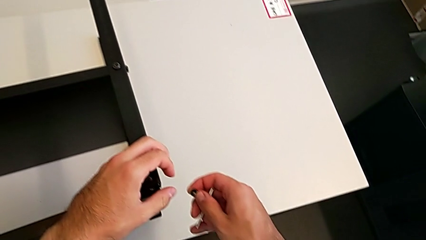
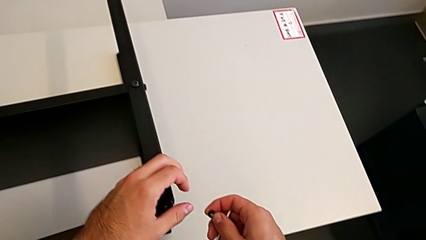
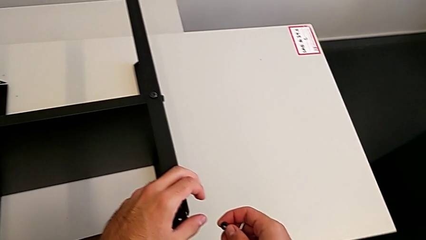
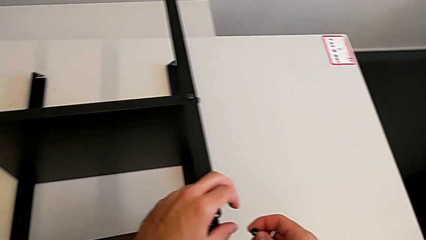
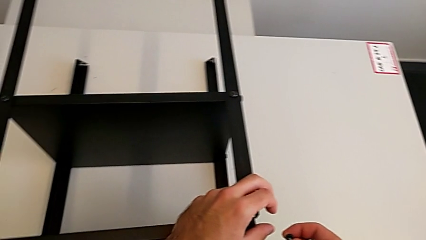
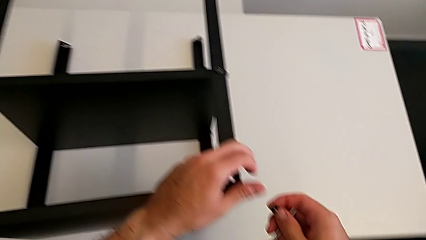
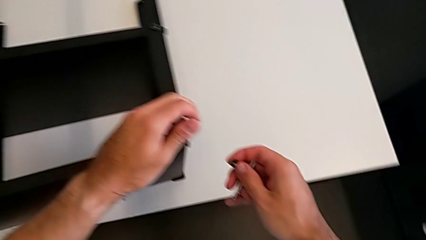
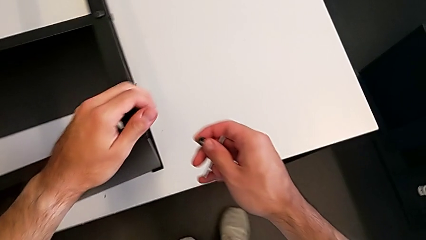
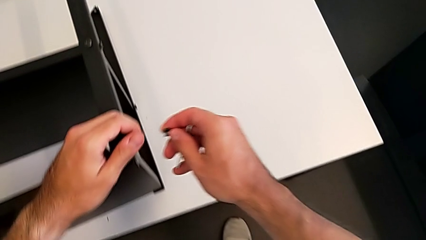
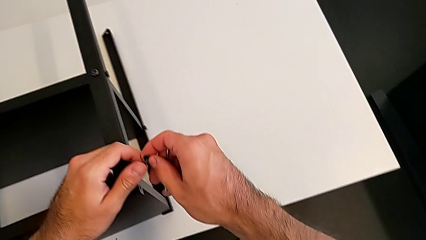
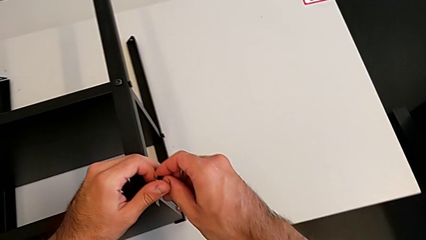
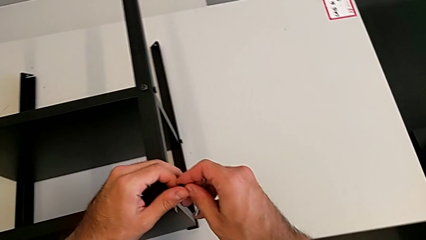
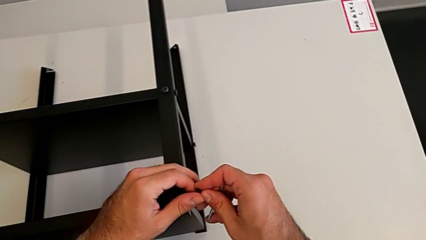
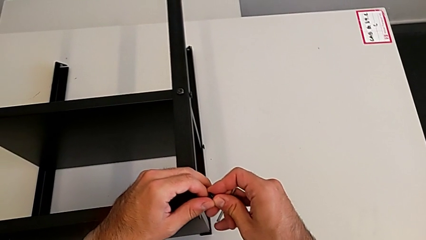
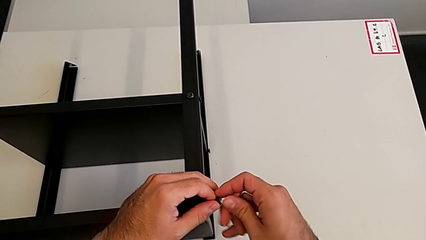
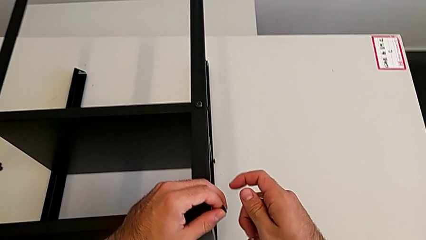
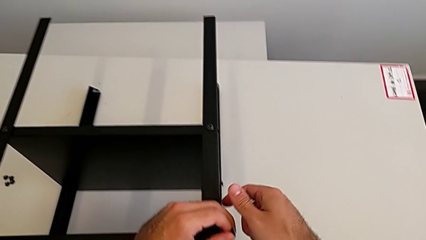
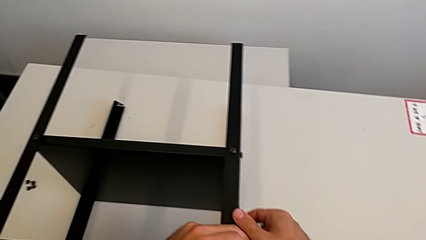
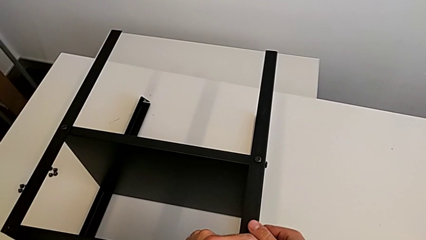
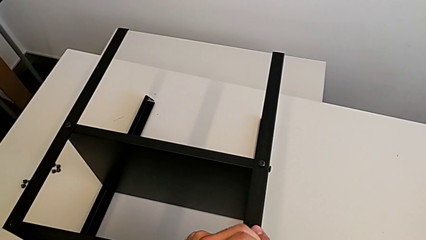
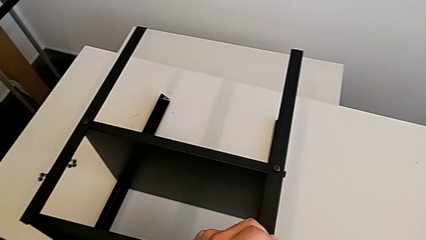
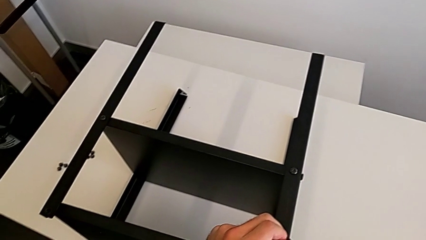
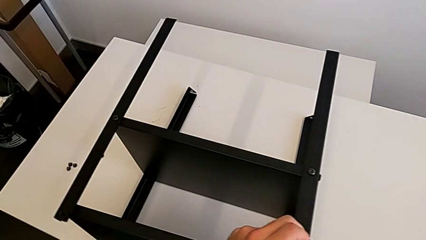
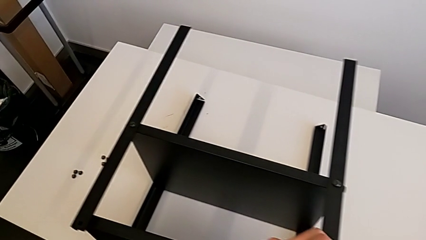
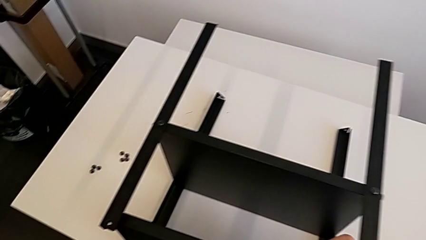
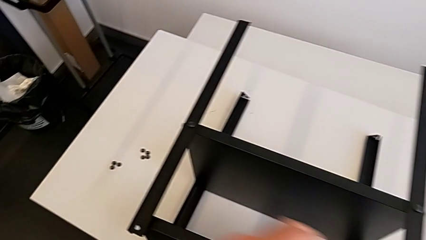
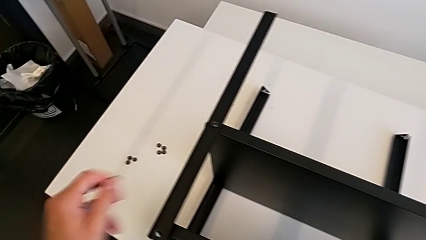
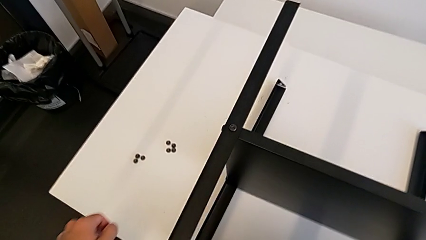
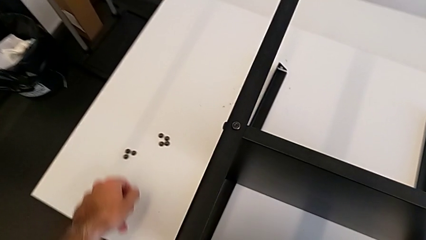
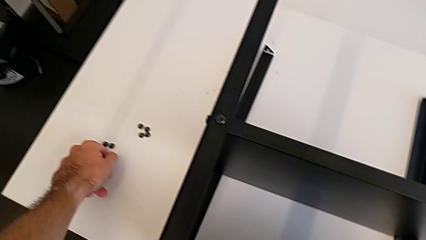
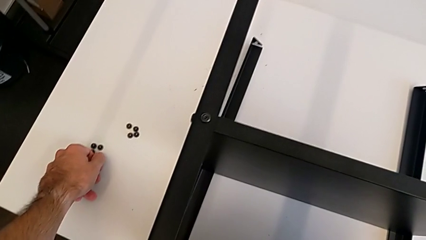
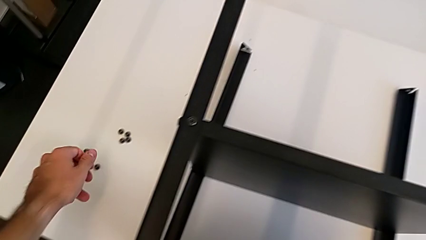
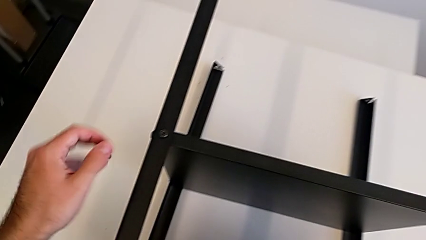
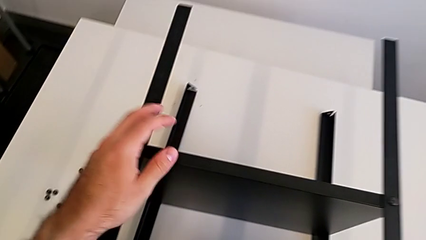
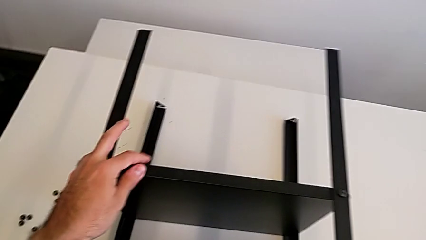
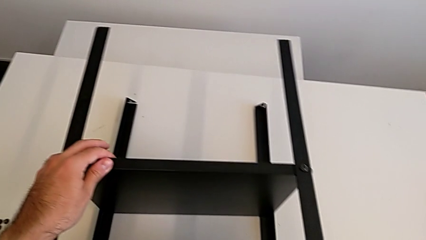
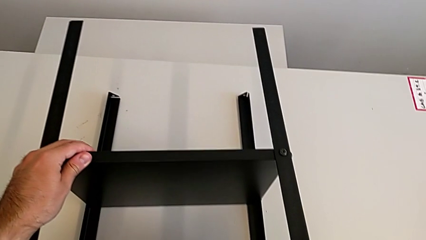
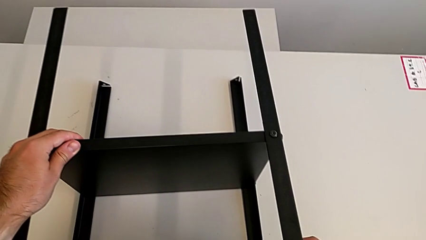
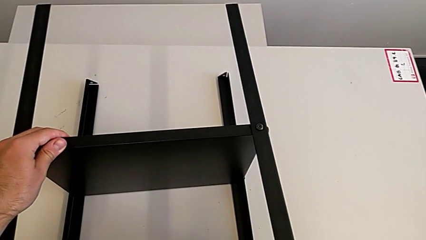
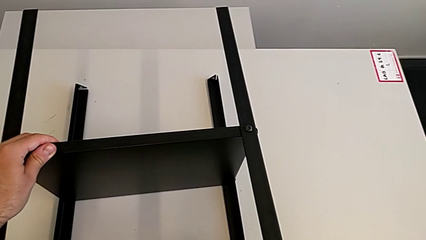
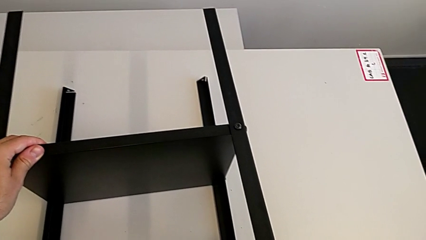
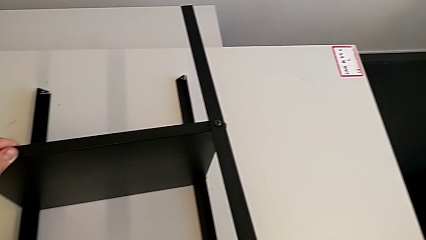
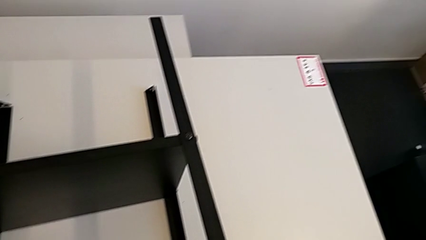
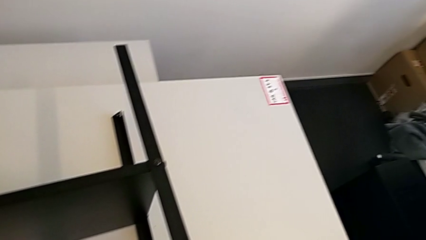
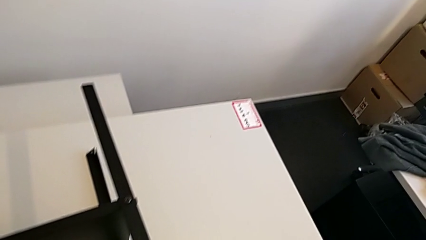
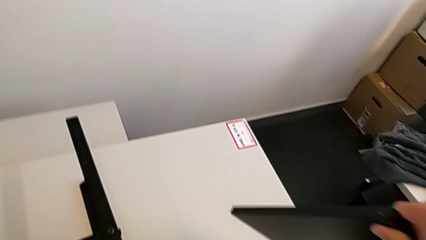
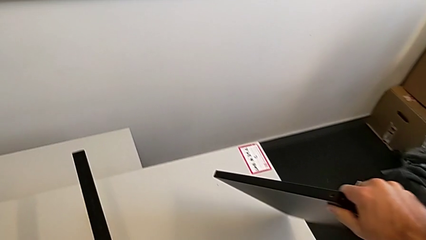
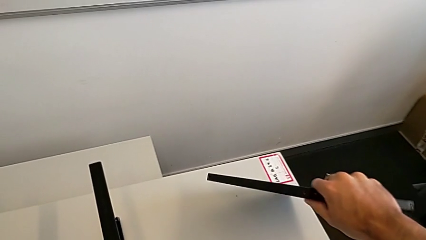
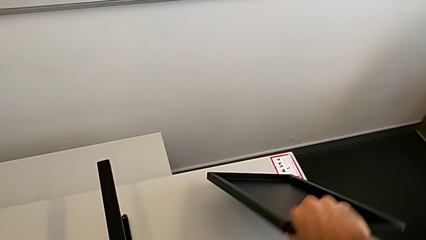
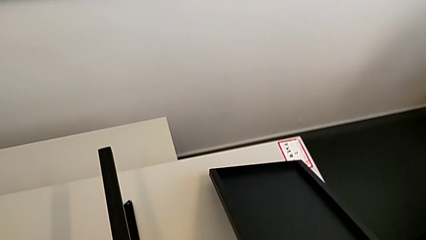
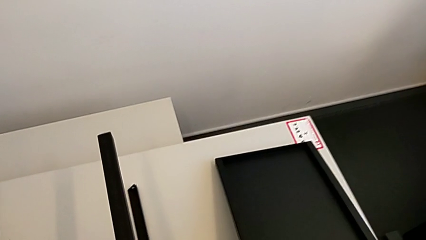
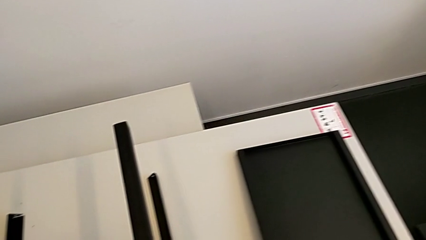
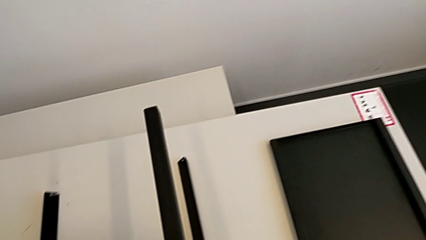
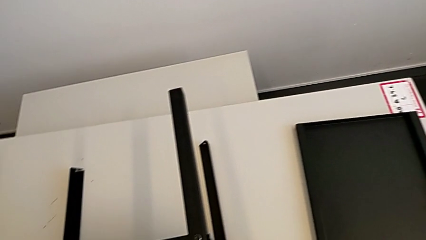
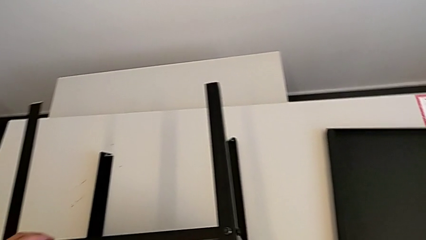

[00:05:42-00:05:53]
The camera wearer is disassembling the top shelf using an Allen key. They grab the hex socket head, place it, disassemble the tray and place it.

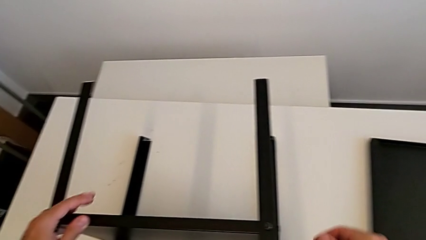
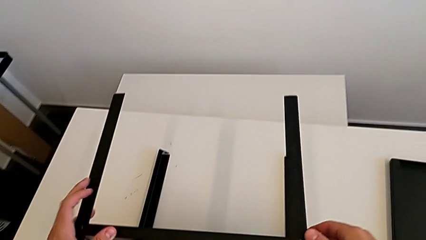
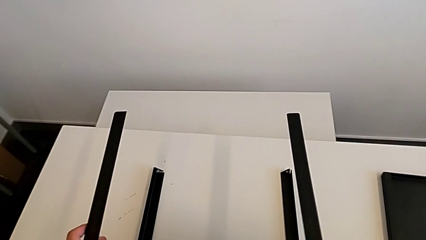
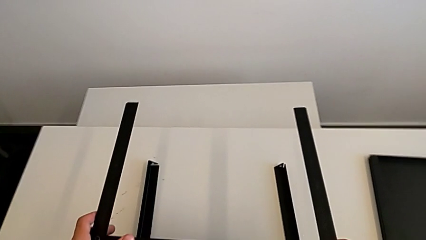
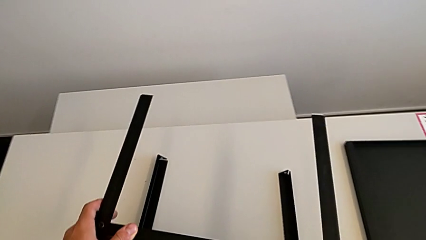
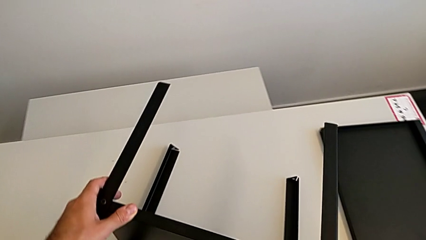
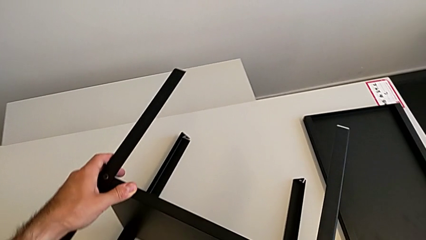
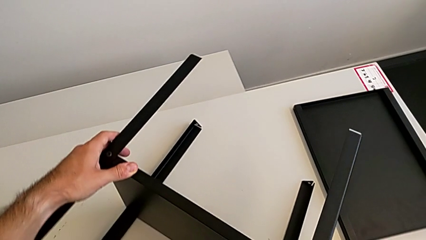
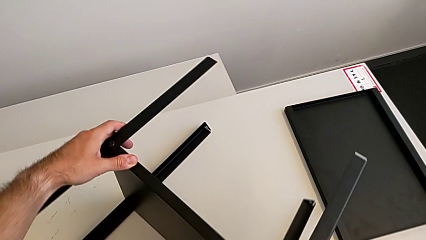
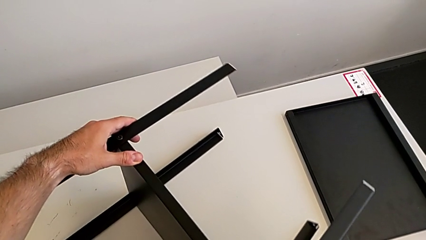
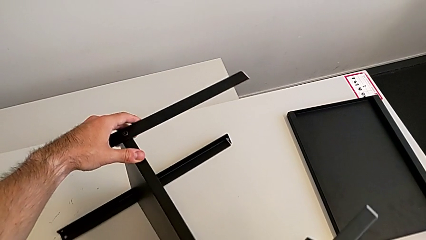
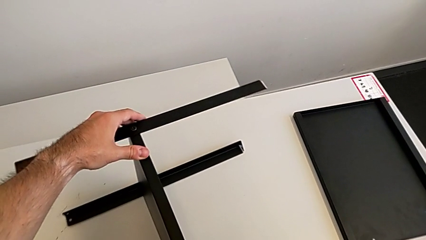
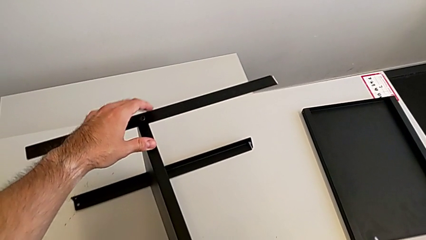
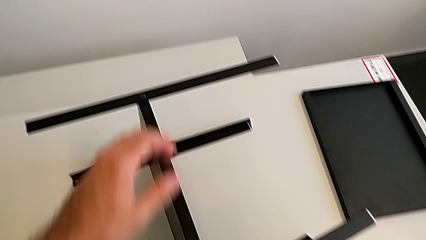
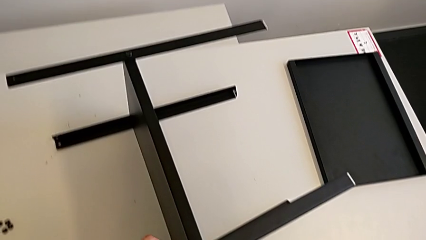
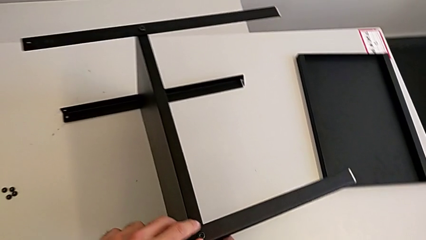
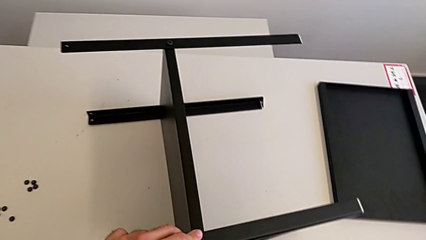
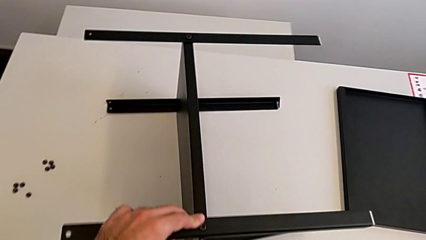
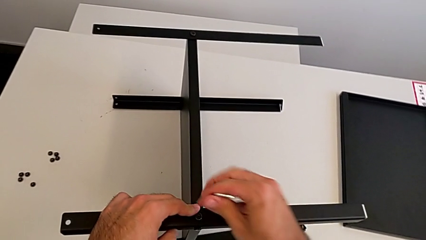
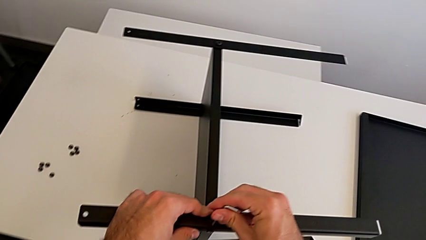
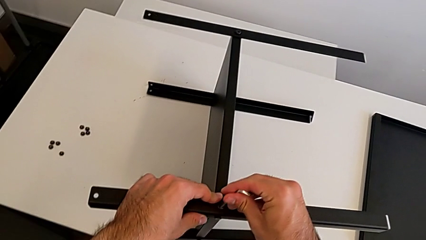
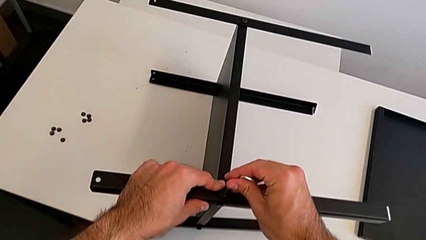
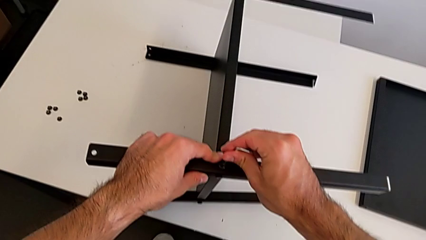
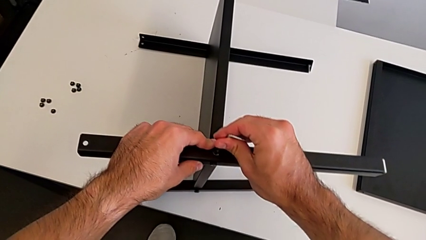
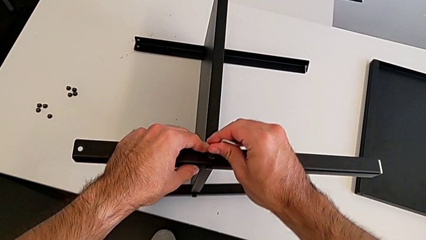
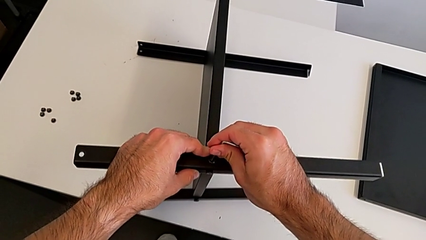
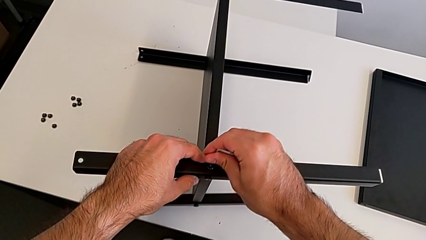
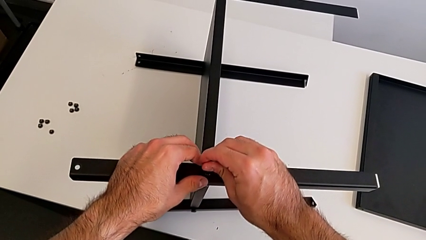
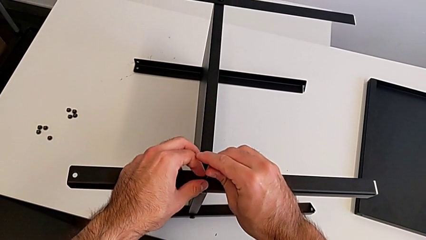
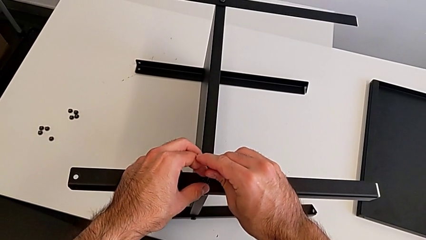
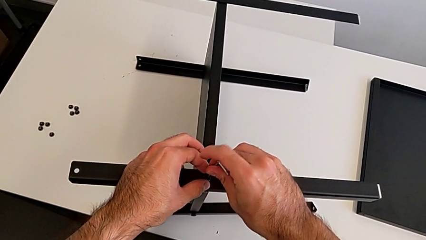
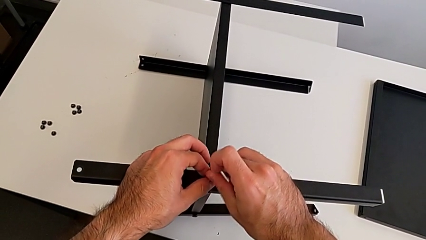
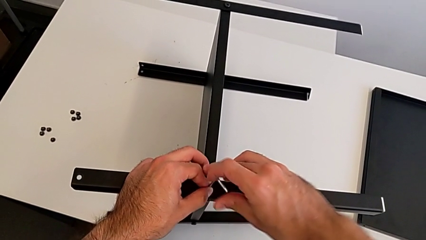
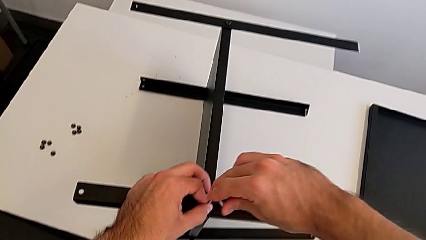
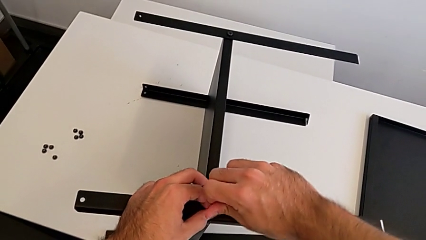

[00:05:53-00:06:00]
The camera wearer is disassembling the first leg with the Allen key. They rotate the nightstand and insert the Allen wrench.
